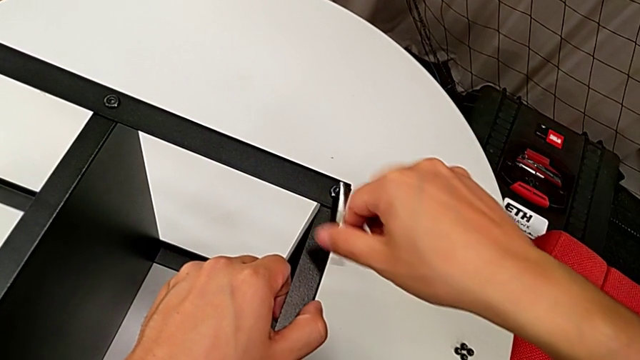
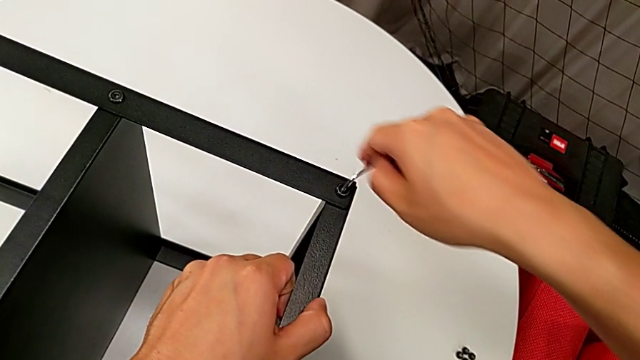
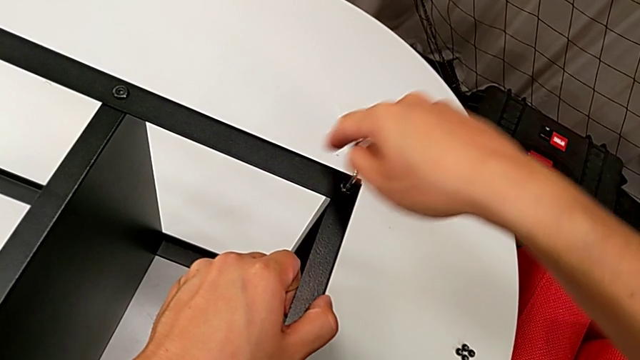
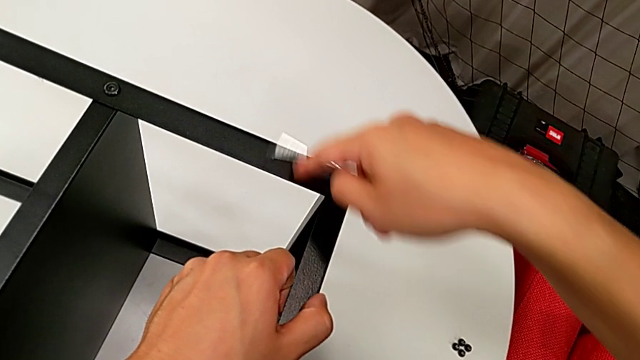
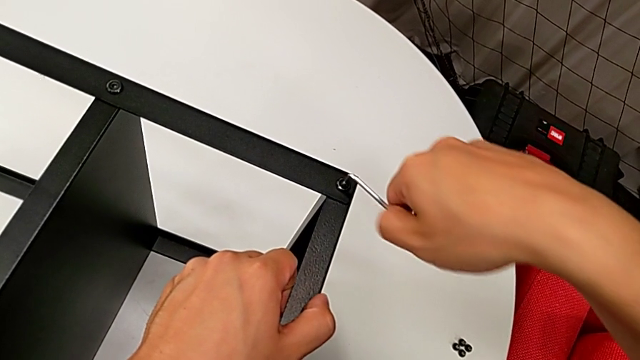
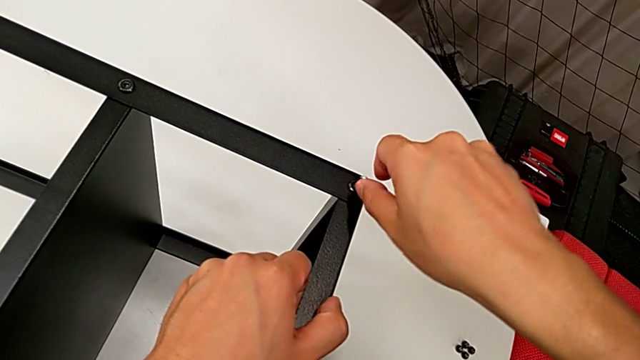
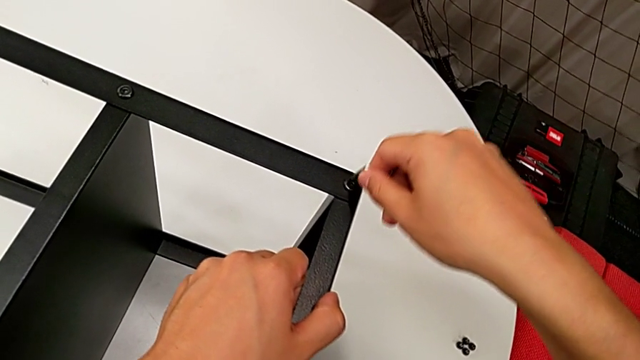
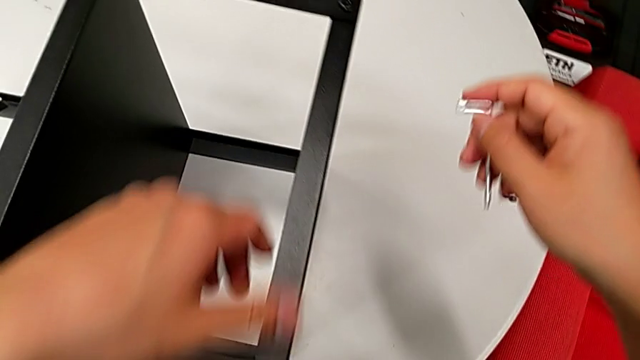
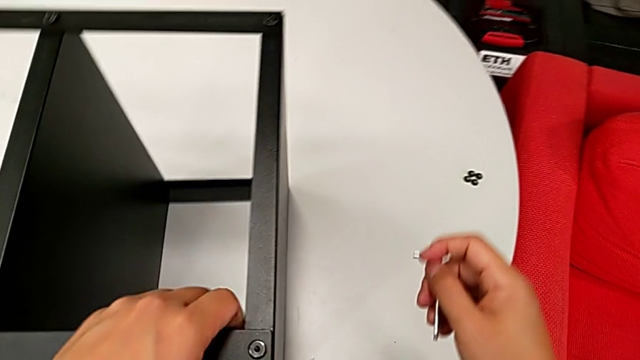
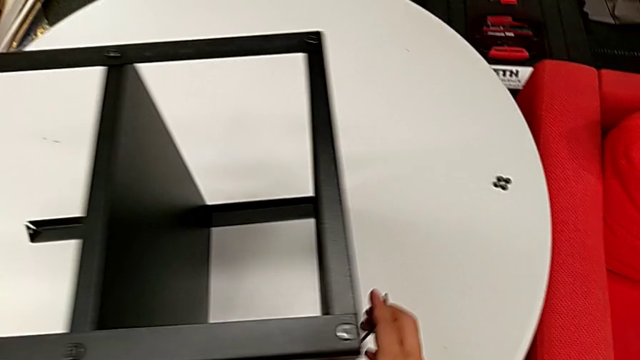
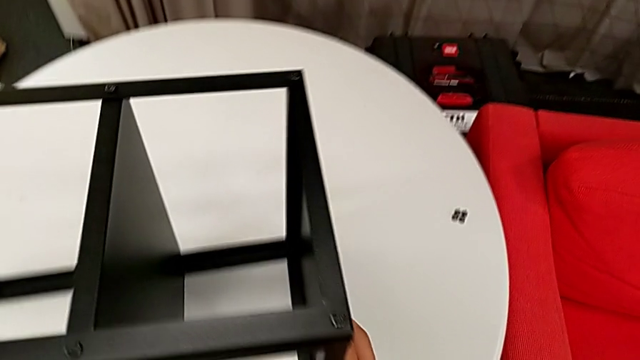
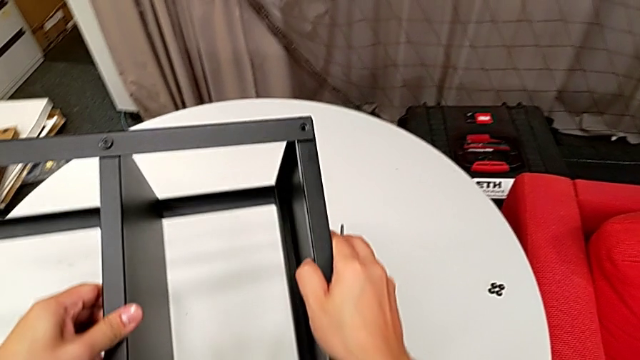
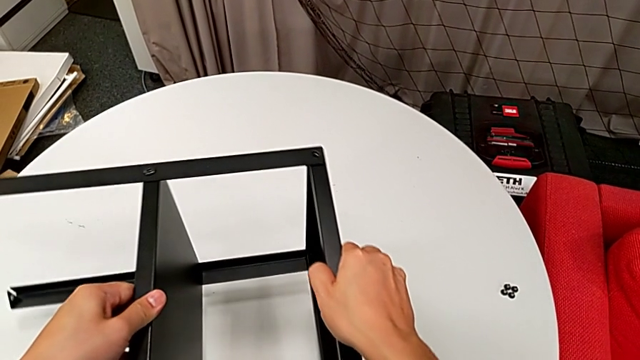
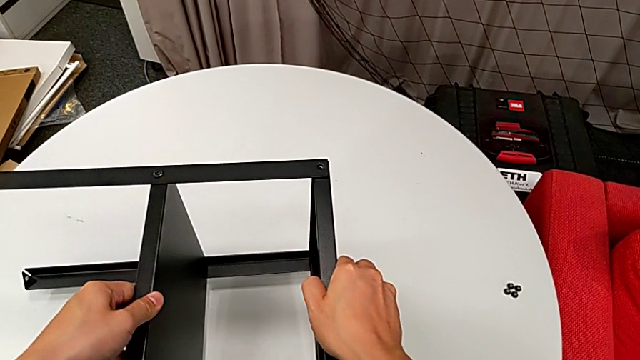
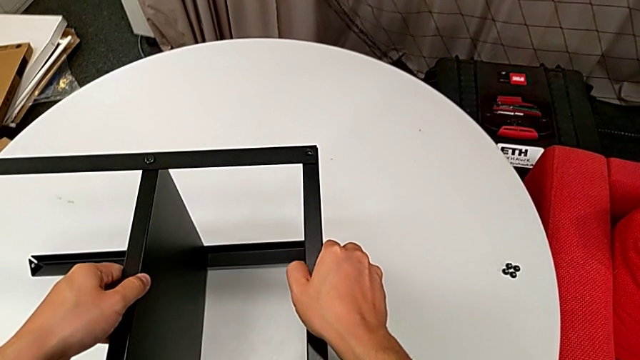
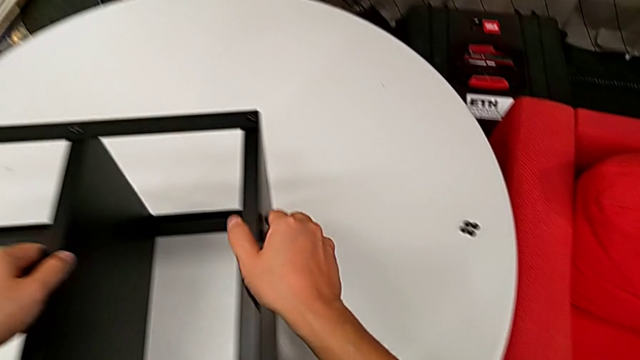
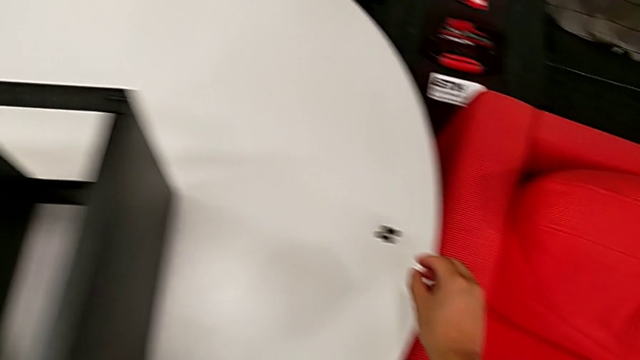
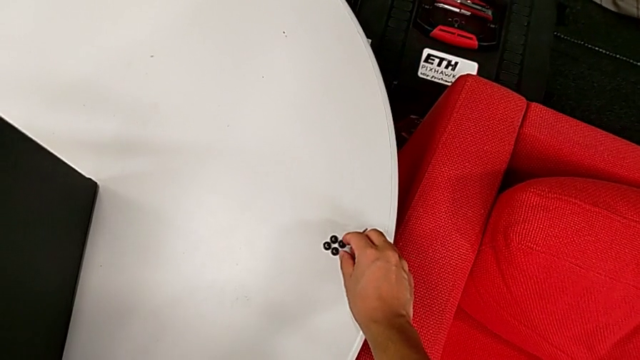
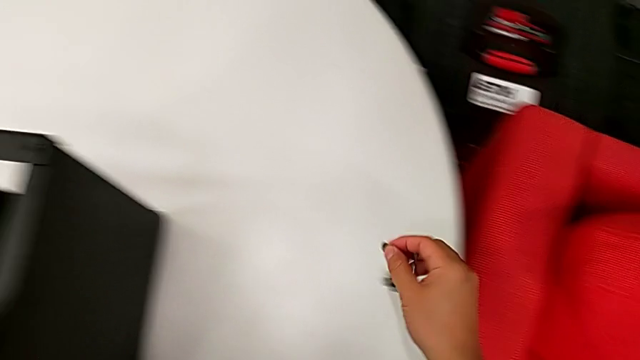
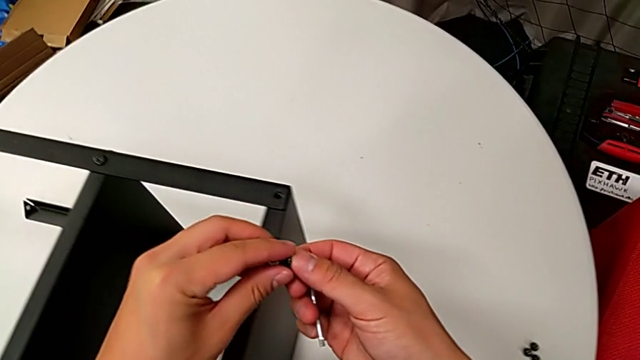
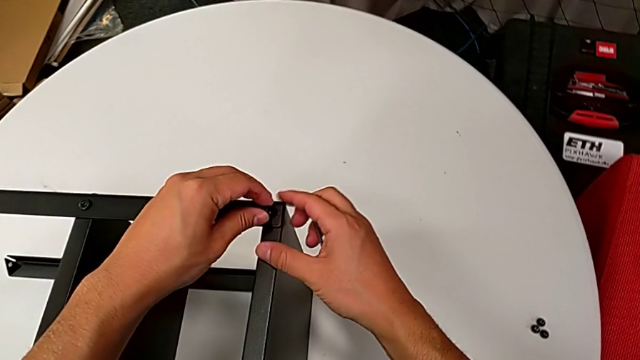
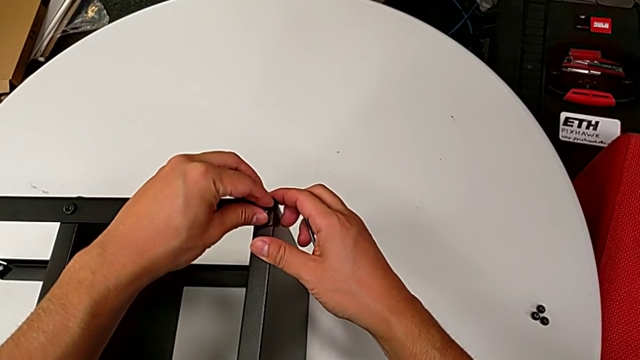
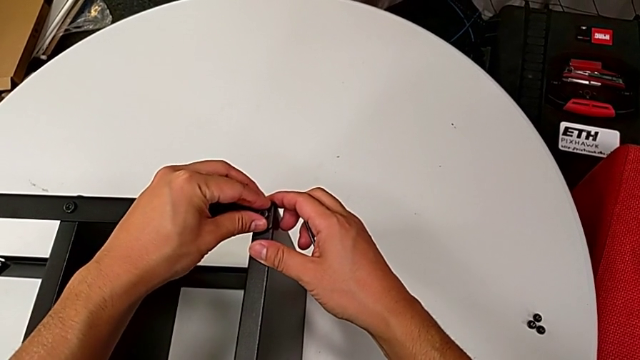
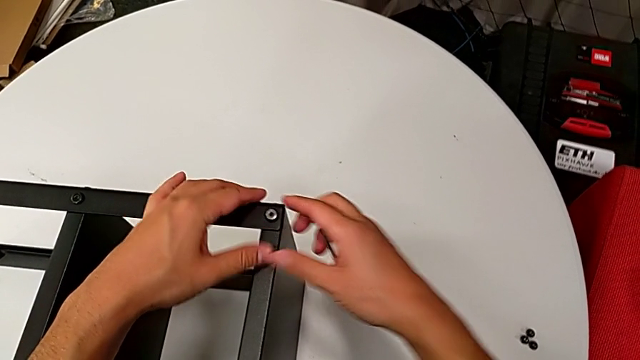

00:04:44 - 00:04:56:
The camera wearer is assembling the top tray of the nightstand. They rotate the Allen wrench, withdraw it, rotate the nightstand, grab it, grab the hex socket head and insert it.

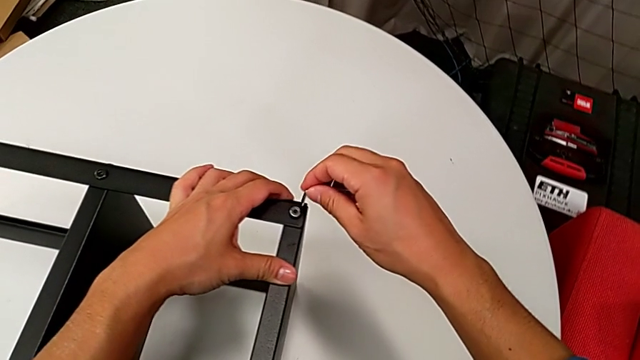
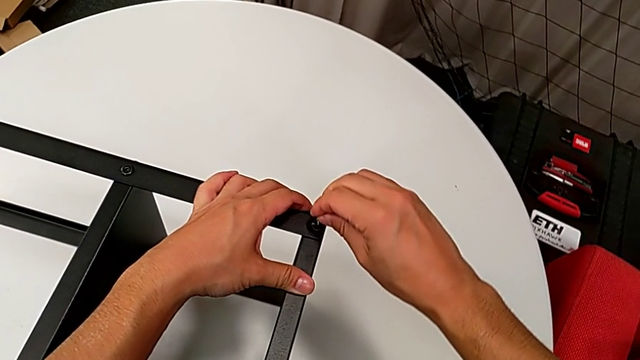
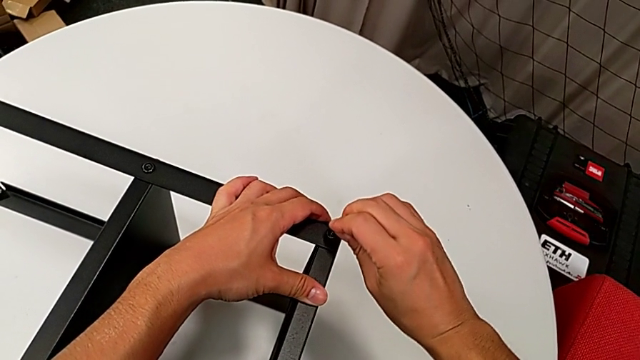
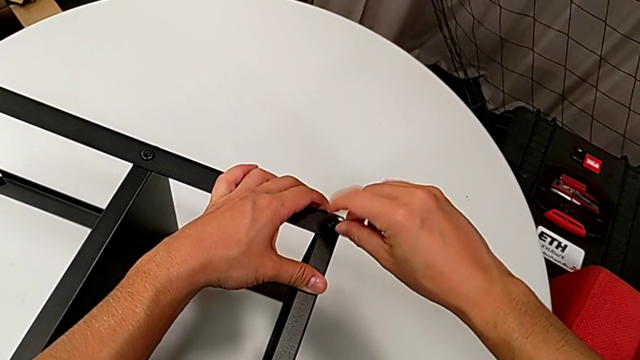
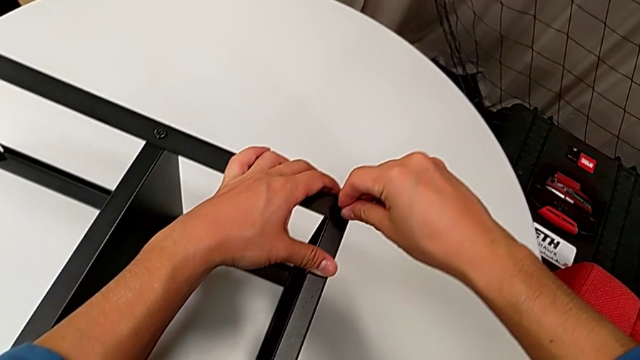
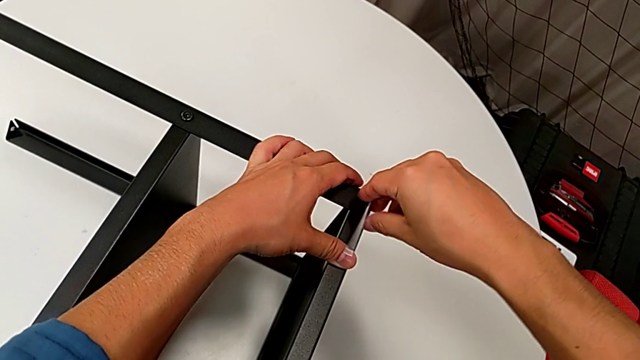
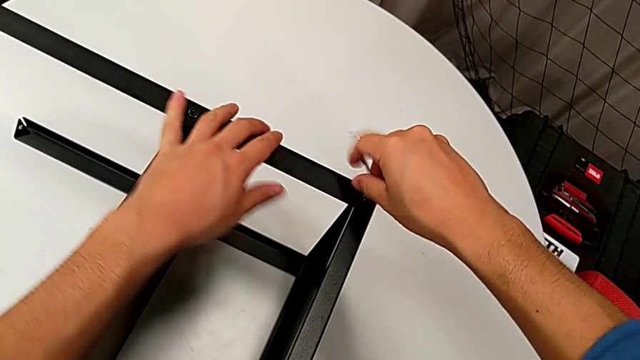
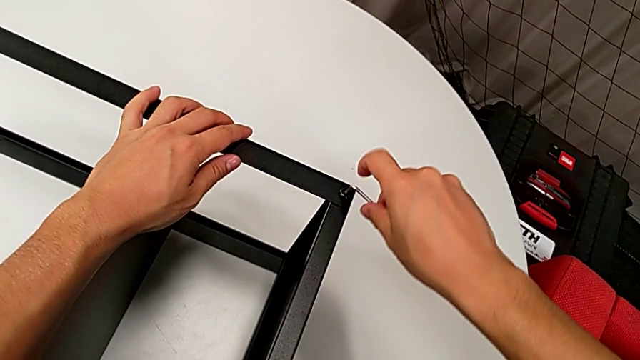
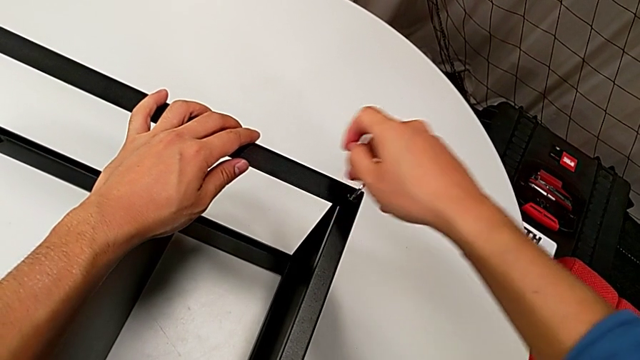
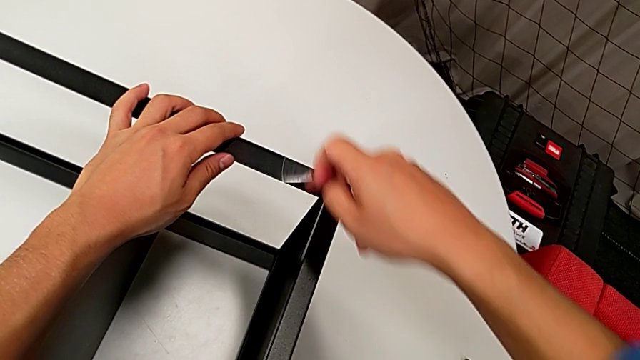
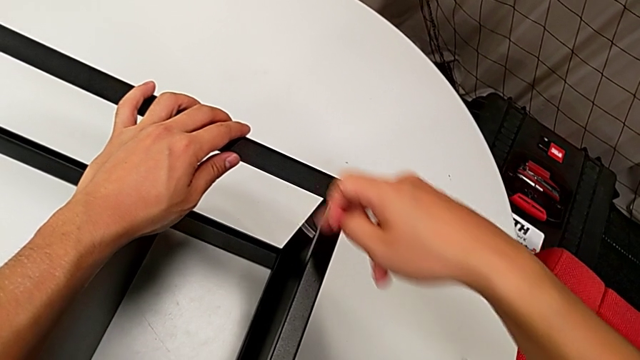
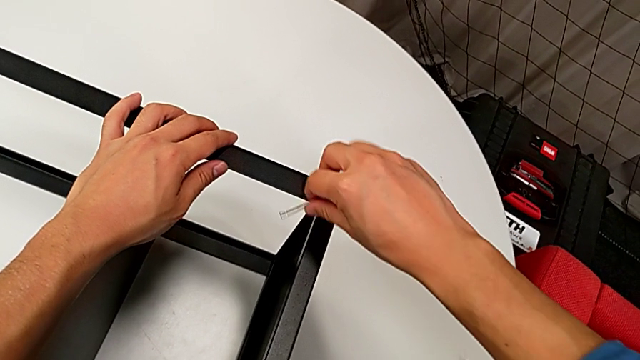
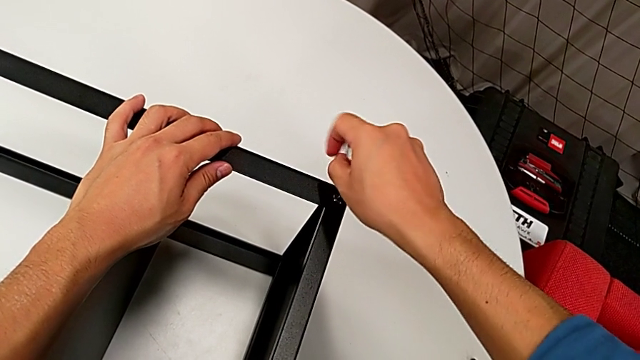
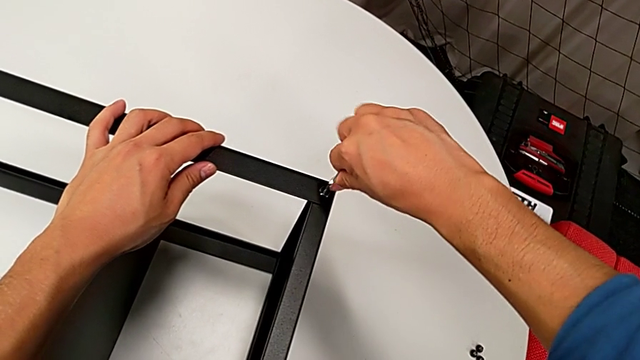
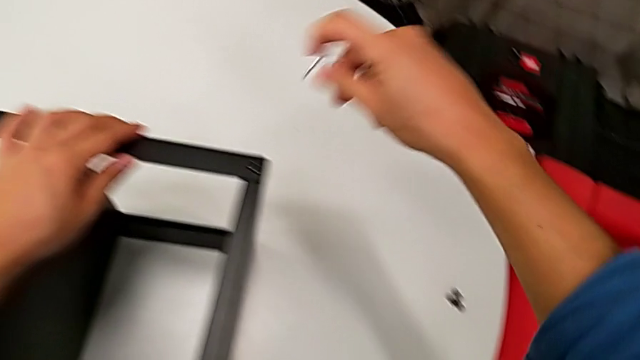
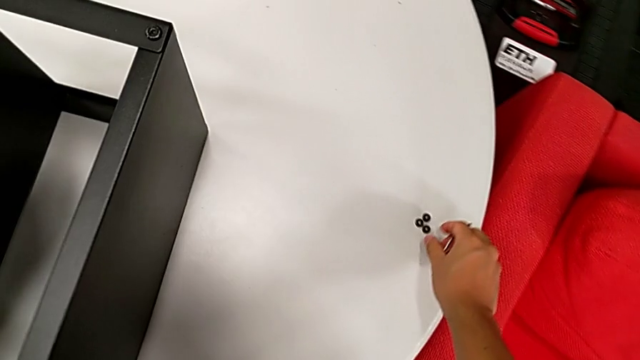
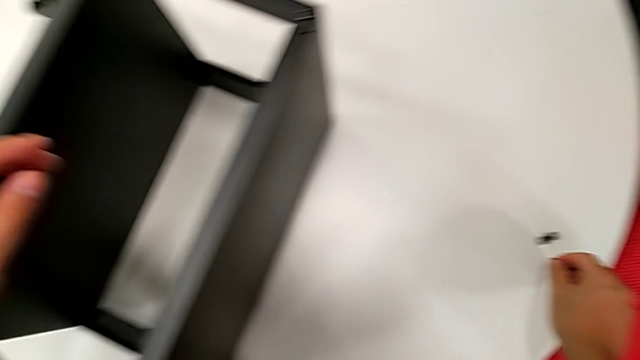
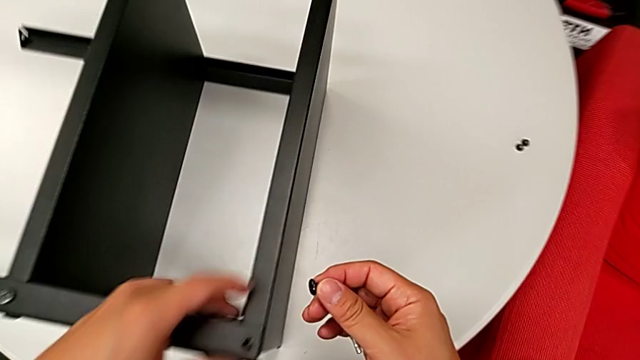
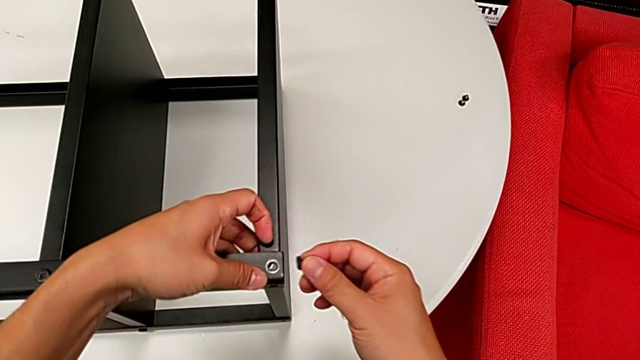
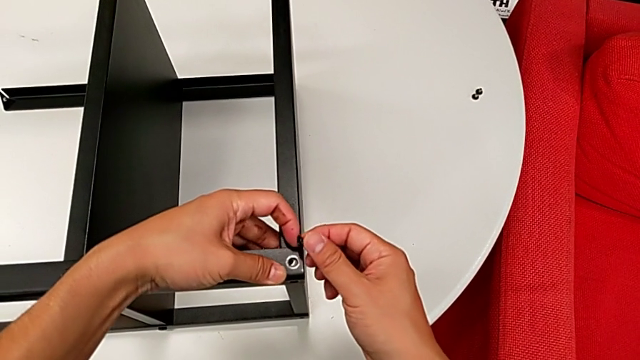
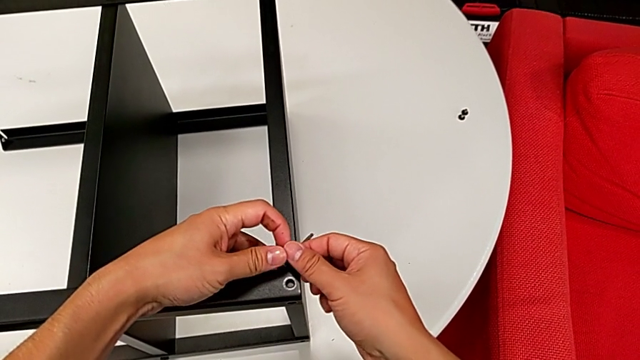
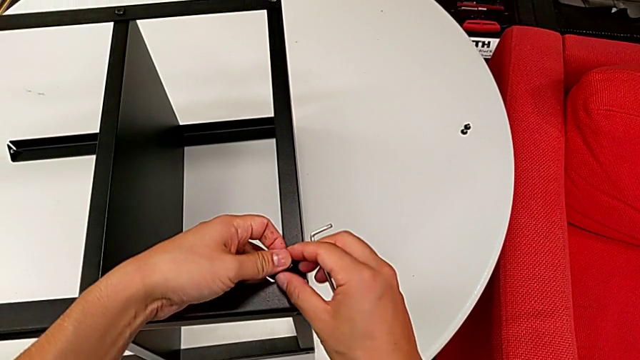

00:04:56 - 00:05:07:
The camera wearer is assembling the top tray of the nightstand. They insert the Allen wrench, rotate it twice, withdraw it, grab the hex socket head and lift it.
